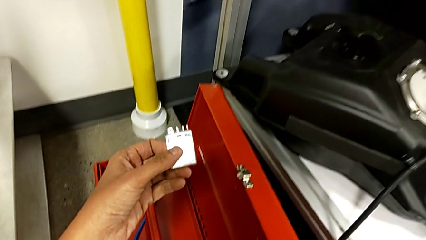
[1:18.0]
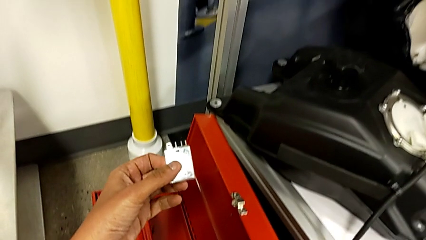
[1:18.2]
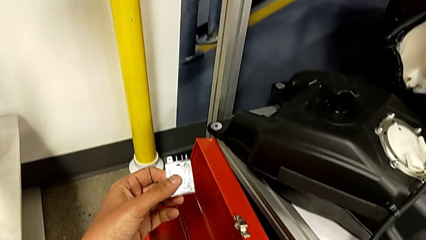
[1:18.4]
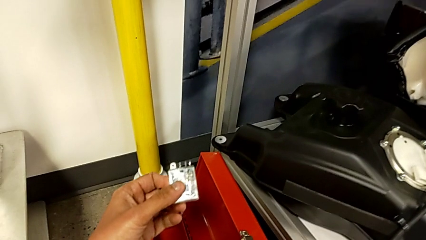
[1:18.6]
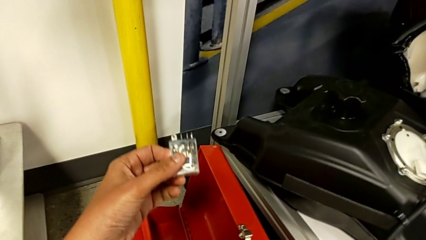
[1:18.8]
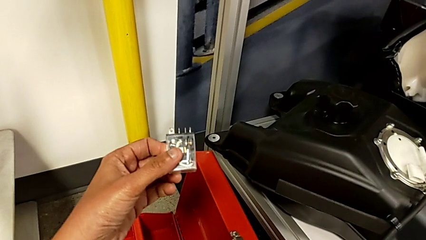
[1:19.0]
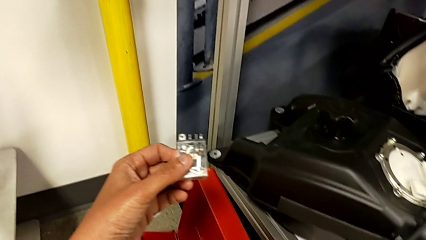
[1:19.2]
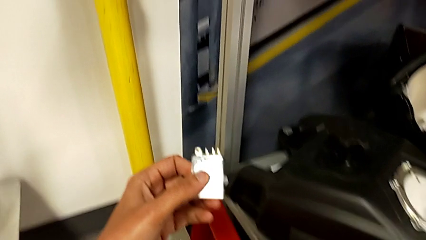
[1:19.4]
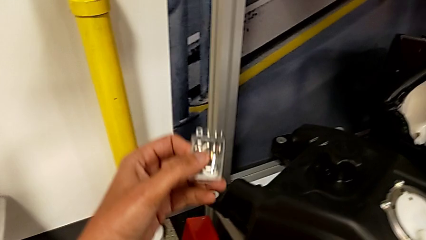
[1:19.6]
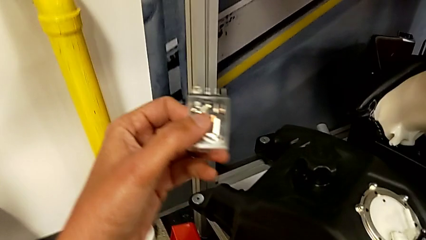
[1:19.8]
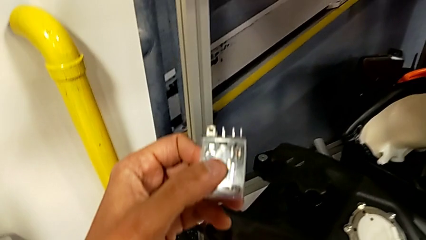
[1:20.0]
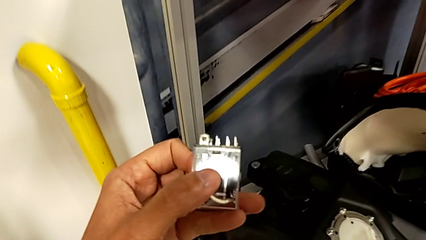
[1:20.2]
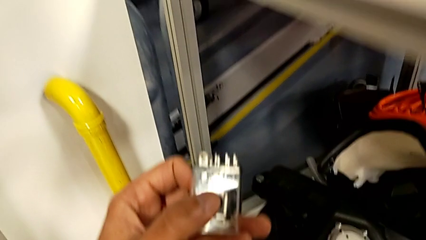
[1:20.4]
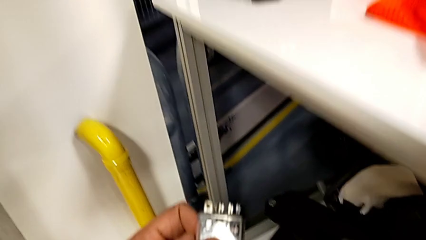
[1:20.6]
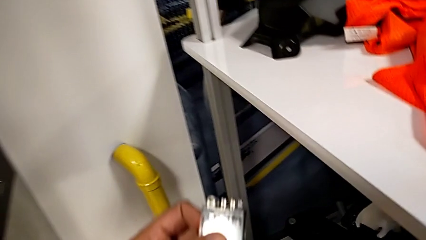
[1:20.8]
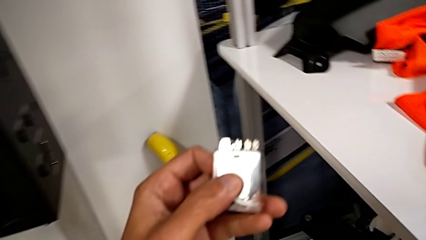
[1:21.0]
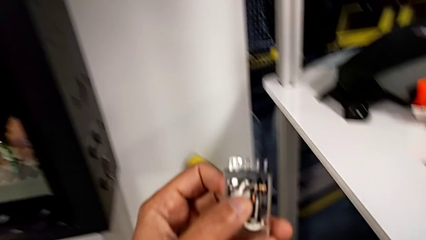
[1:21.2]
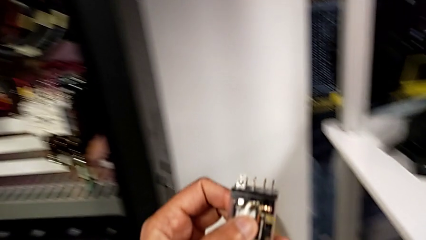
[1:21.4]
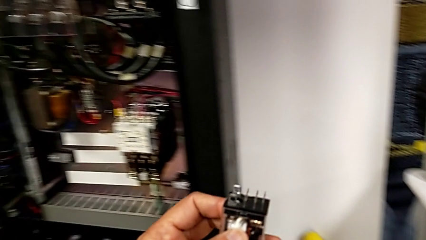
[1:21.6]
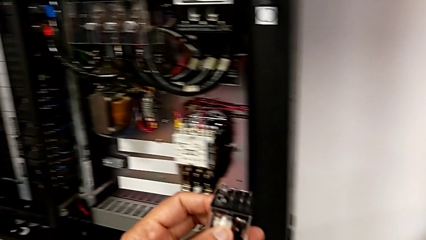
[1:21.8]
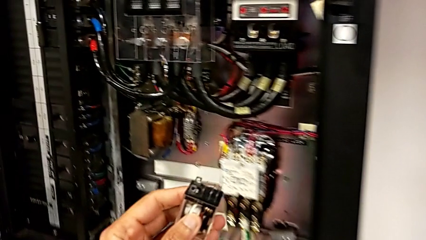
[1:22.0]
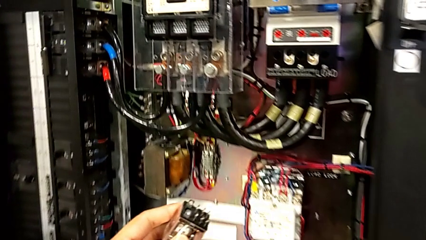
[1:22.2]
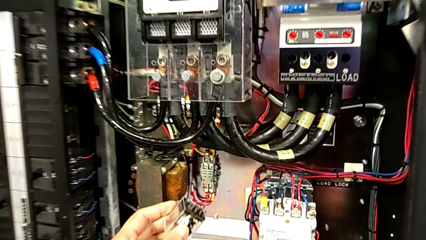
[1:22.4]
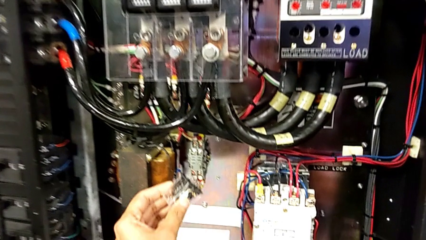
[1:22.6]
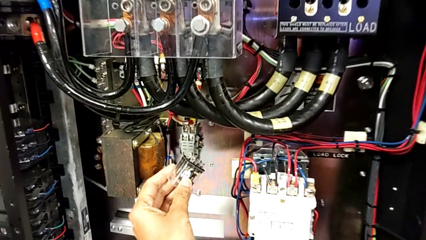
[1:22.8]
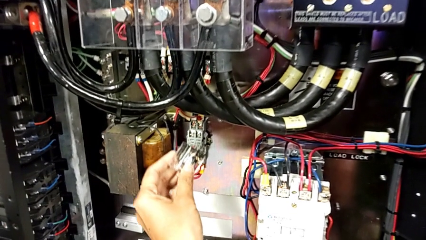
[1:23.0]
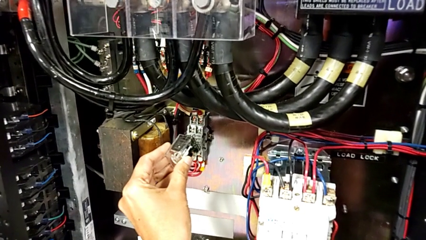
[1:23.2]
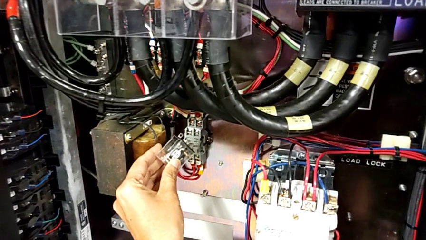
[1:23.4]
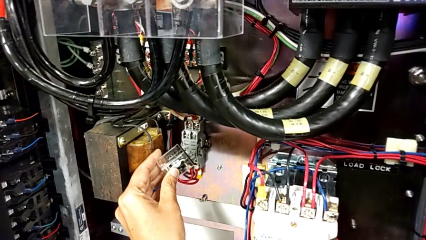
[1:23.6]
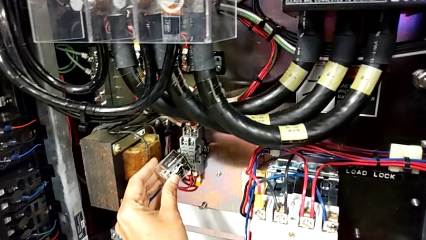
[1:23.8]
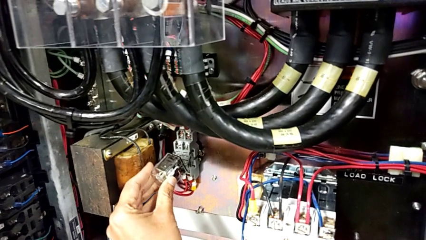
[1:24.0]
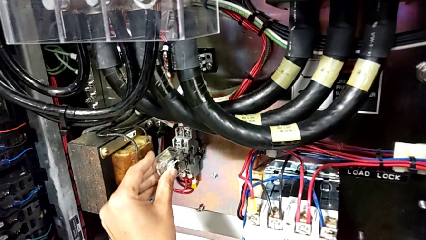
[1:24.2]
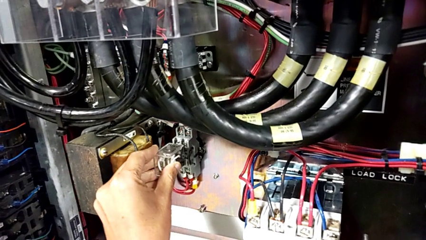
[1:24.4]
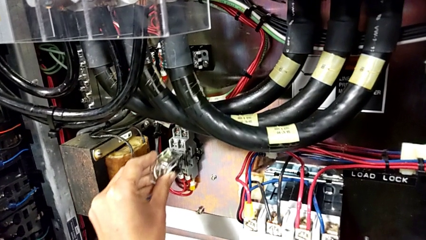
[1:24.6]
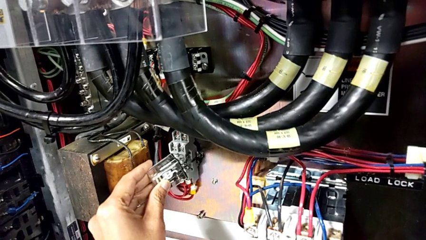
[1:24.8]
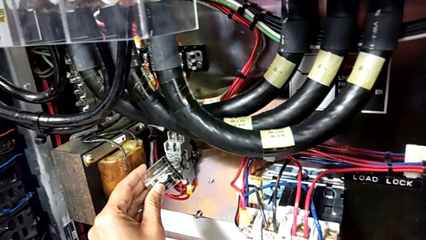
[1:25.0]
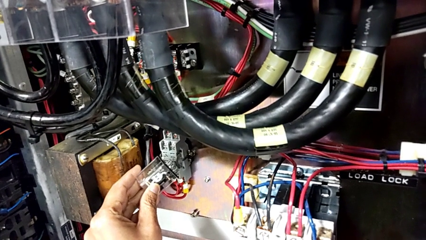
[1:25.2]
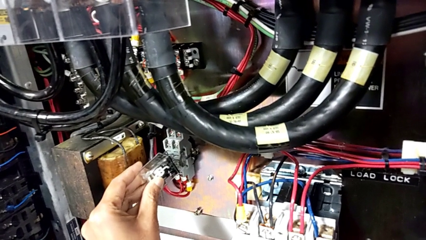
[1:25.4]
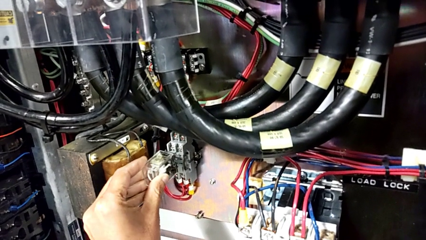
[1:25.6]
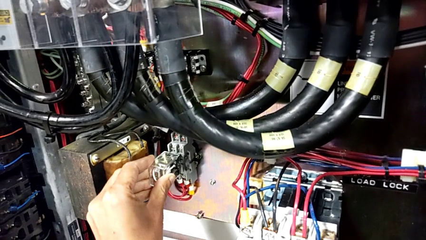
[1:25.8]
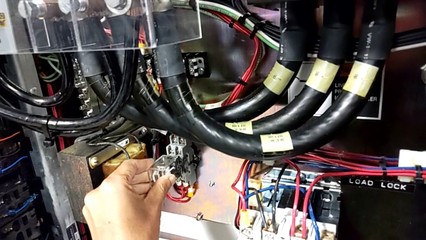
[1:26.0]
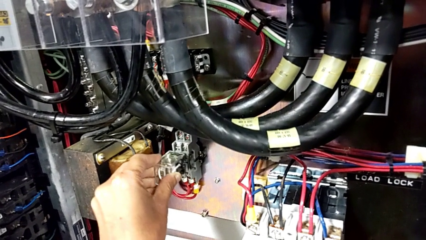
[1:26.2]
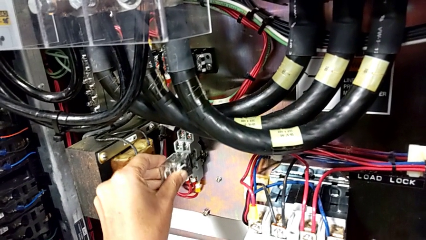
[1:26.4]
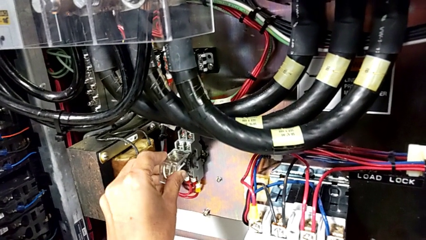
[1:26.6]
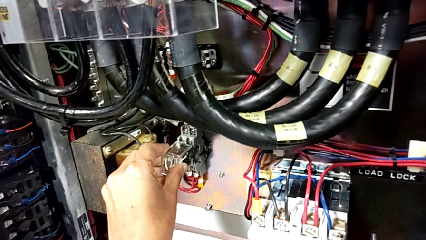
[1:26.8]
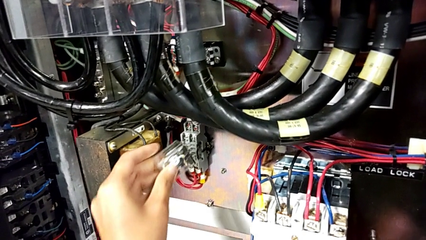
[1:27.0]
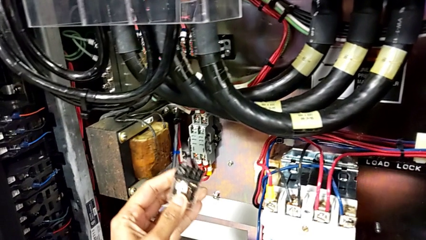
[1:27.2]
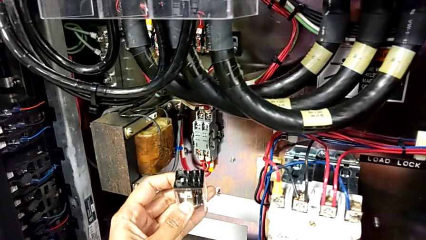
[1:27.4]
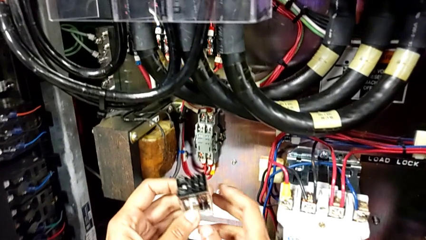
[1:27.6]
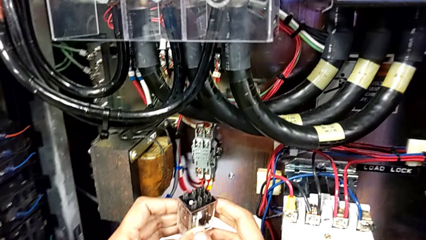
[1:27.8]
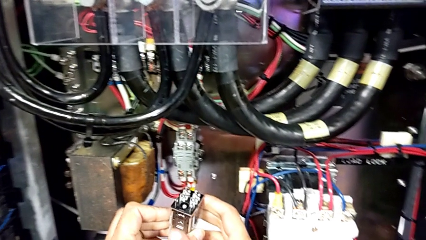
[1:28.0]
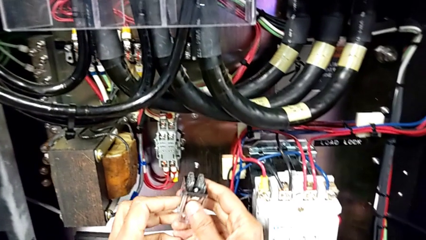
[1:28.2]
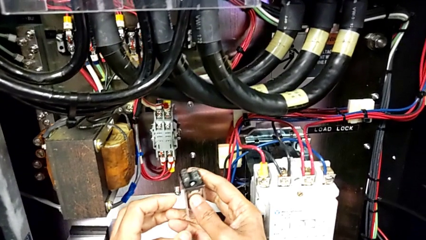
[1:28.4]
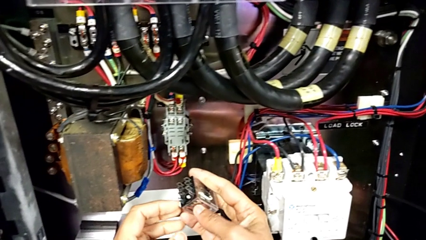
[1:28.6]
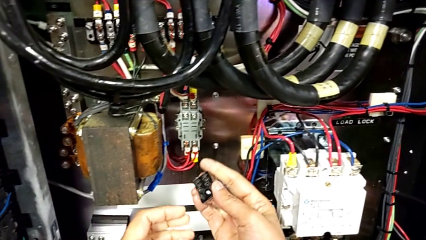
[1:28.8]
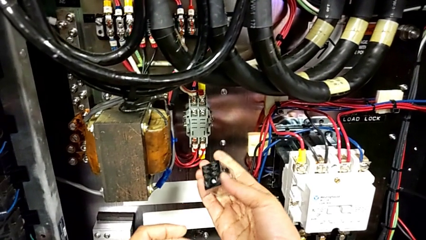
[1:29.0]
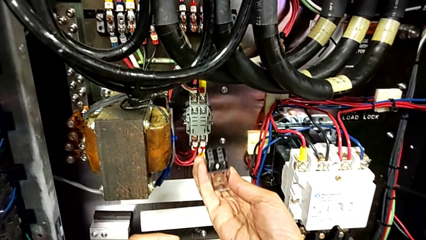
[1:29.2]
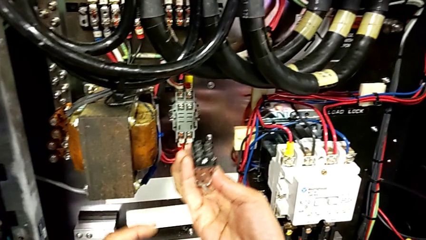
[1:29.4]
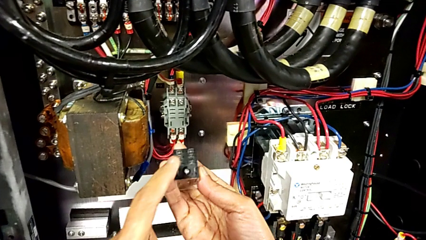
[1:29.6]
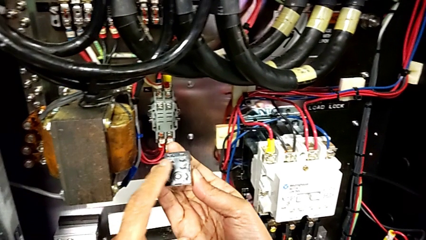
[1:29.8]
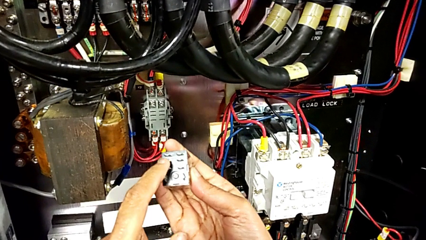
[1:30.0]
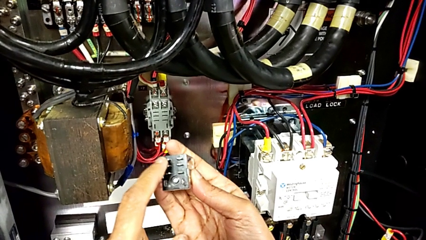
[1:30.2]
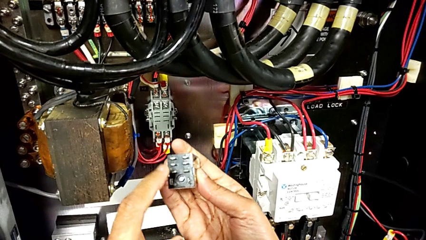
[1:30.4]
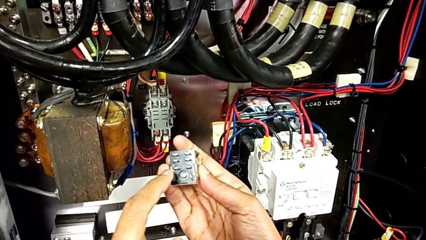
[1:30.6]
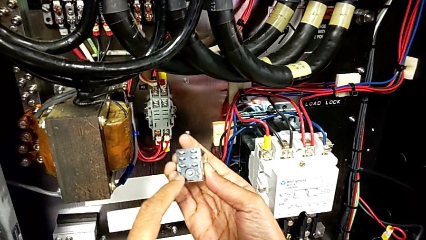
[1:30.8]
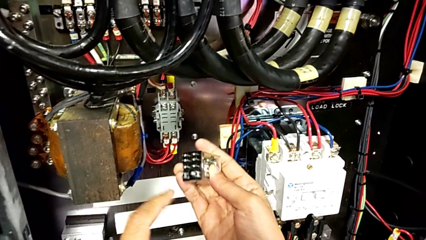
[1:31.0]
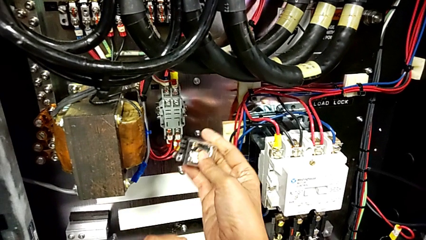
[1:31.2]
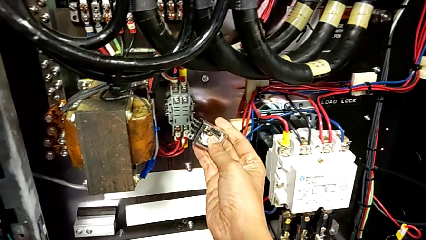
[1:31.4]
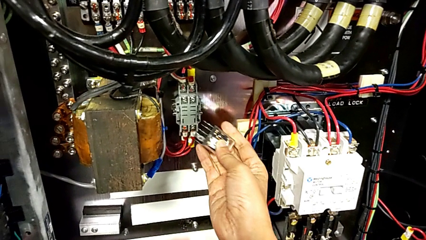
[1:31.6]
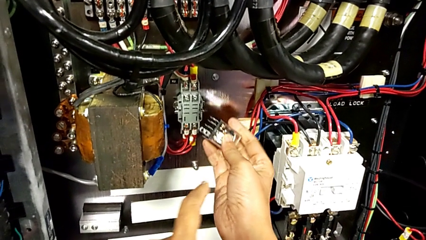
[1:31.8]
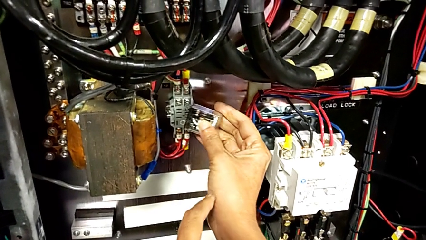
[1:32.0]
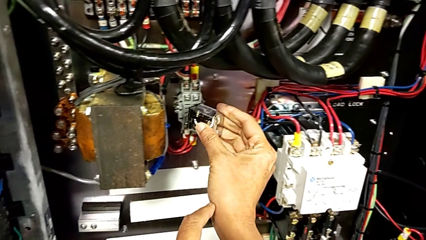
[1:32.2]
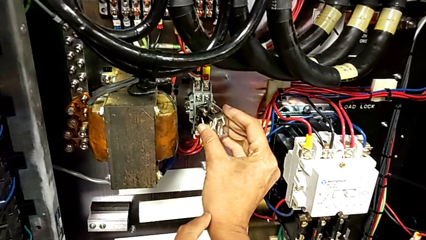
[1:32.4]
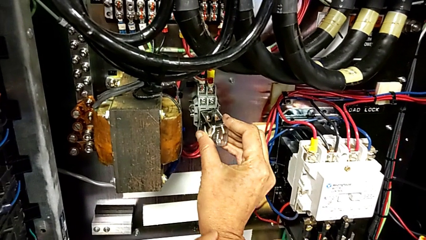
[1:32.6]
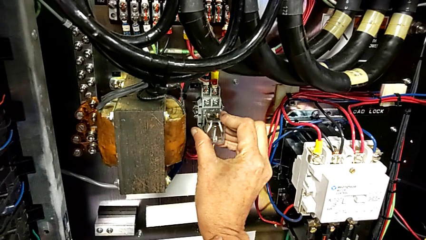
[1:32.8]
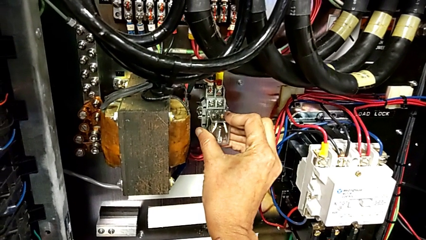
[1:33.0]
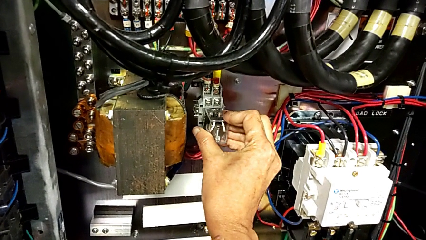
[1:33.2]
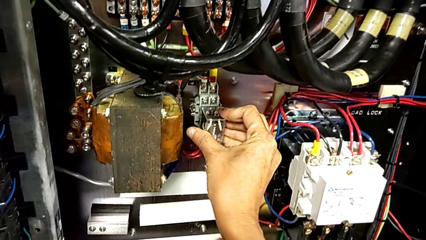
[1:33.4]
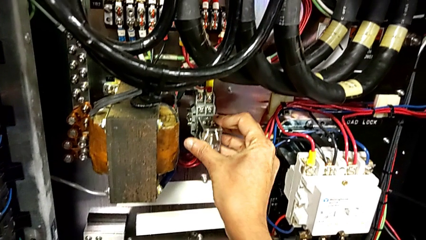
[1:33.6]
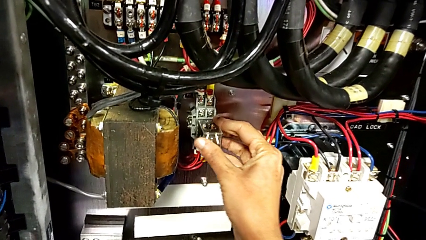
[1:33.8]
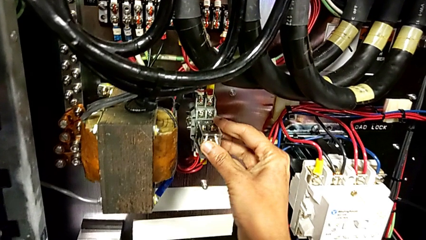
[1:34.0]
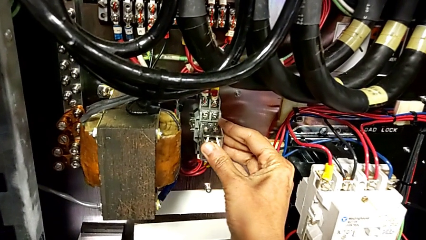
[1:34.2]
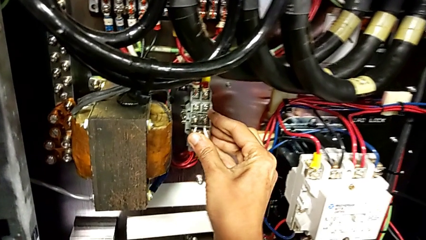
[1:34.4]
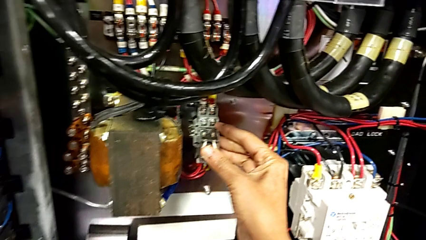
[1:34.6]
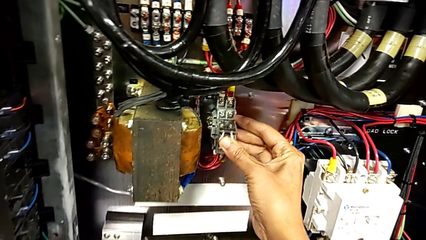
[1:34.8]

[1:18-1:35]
The camera wearer is inserting a new circuit breaker. They lift the circuit breaker, wrongly insert it, noticing that it is not in the correct position, rotate it, inspect it and insert it.
